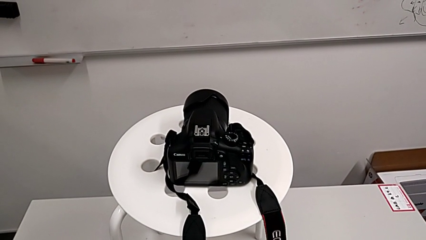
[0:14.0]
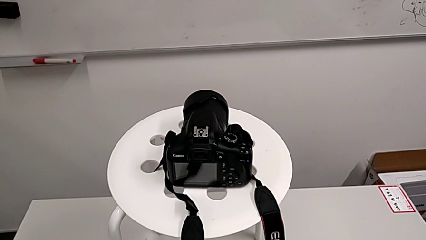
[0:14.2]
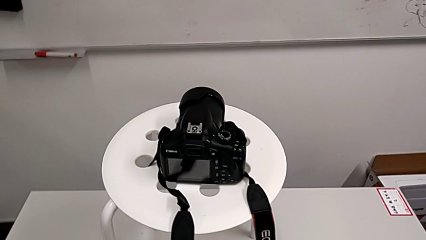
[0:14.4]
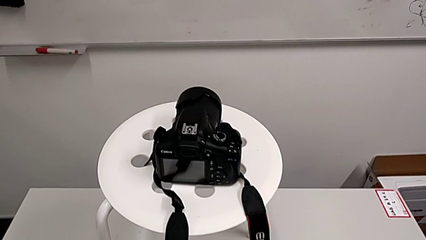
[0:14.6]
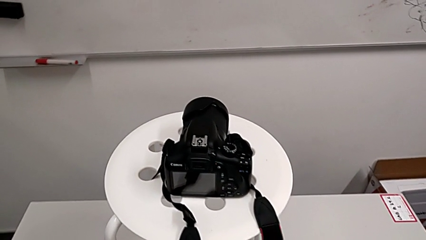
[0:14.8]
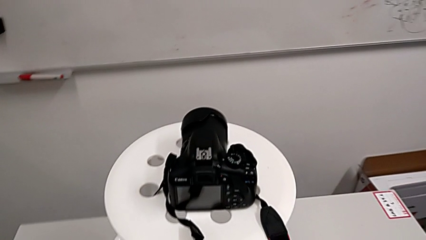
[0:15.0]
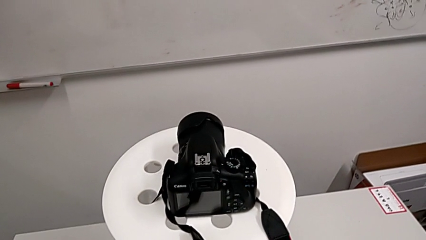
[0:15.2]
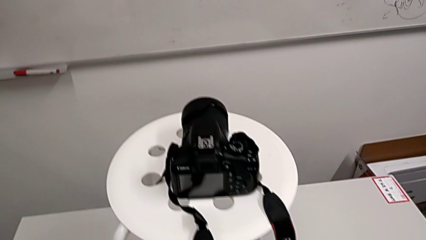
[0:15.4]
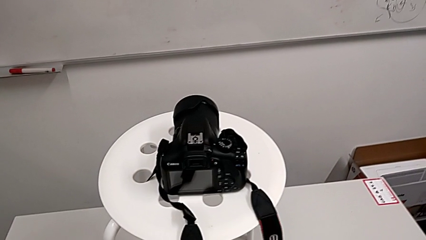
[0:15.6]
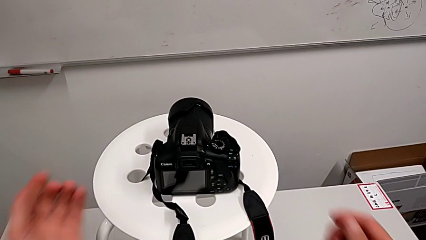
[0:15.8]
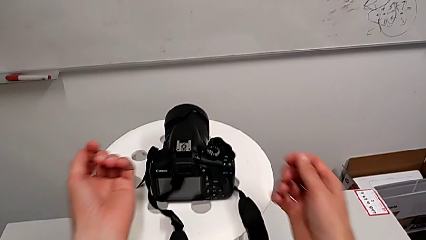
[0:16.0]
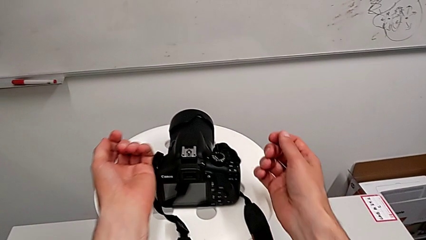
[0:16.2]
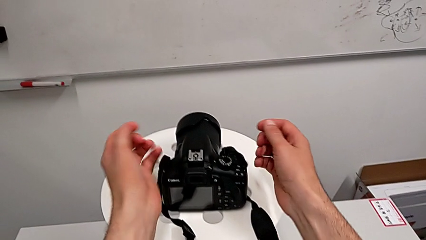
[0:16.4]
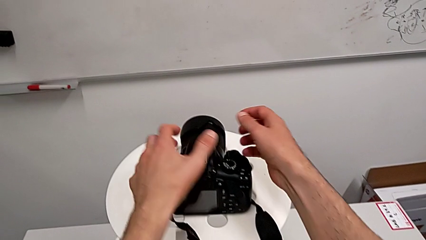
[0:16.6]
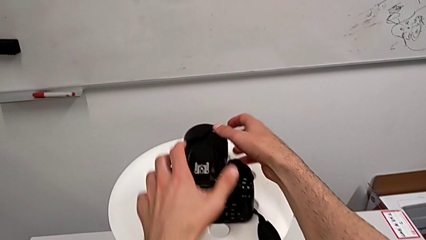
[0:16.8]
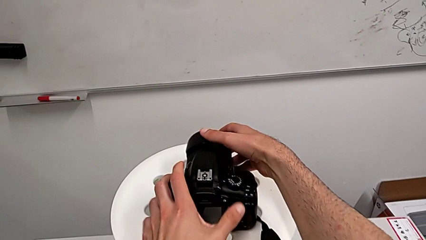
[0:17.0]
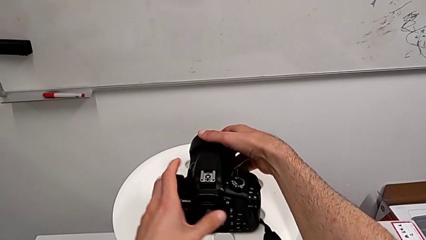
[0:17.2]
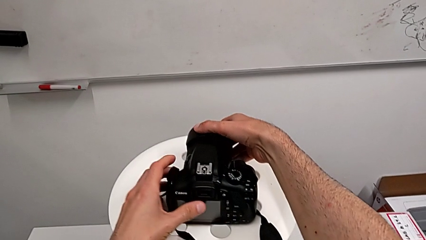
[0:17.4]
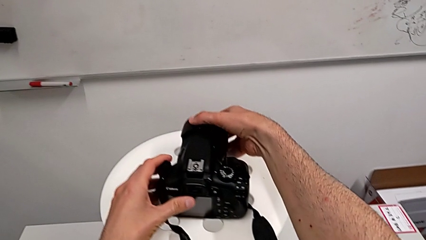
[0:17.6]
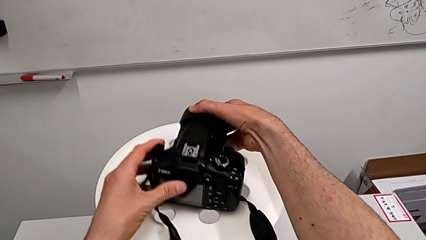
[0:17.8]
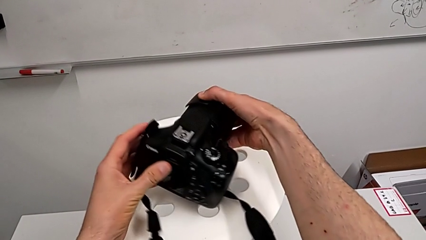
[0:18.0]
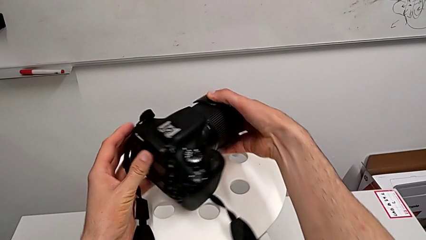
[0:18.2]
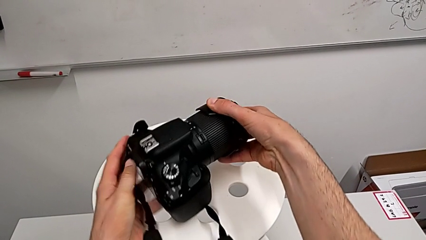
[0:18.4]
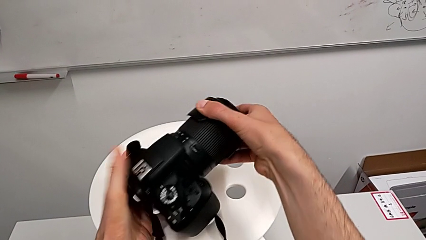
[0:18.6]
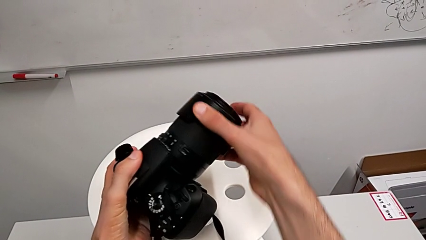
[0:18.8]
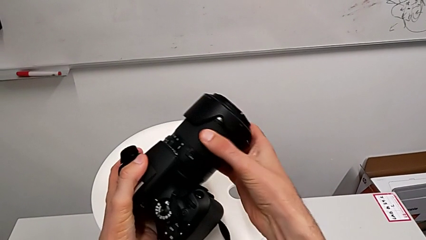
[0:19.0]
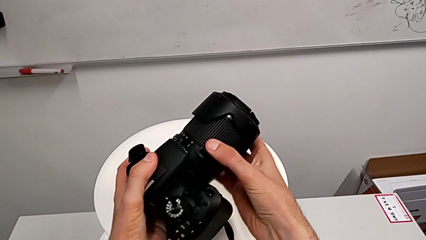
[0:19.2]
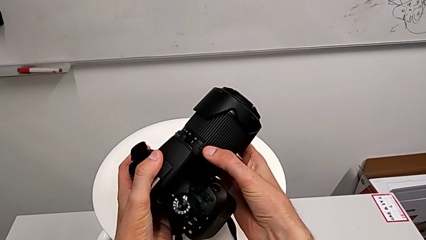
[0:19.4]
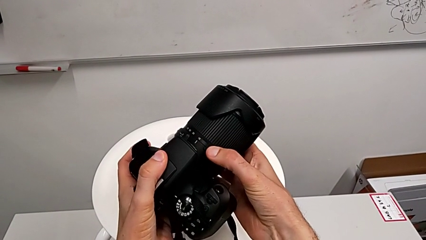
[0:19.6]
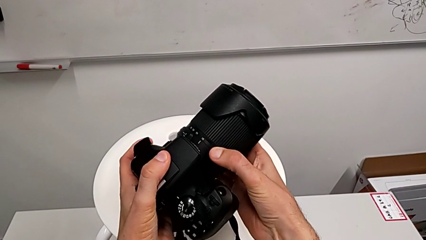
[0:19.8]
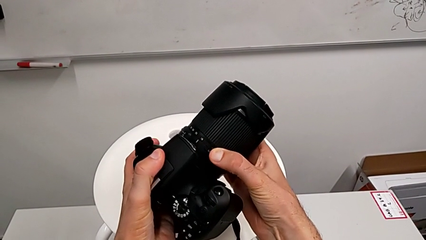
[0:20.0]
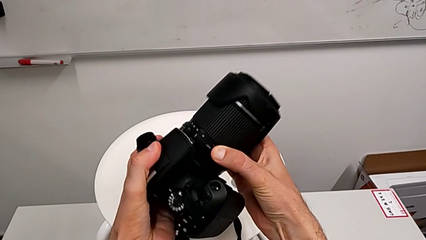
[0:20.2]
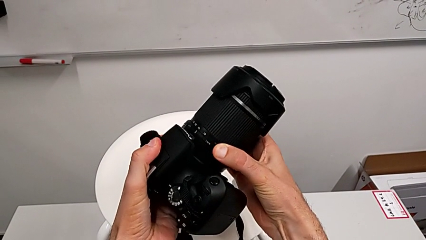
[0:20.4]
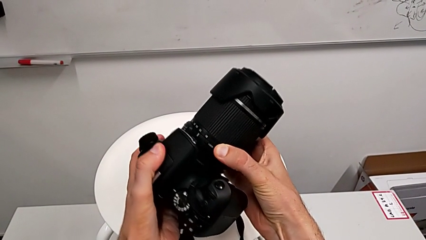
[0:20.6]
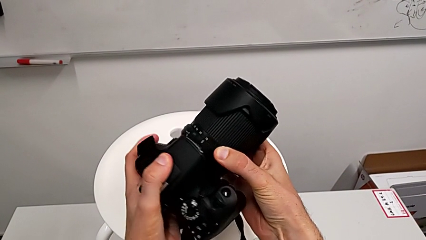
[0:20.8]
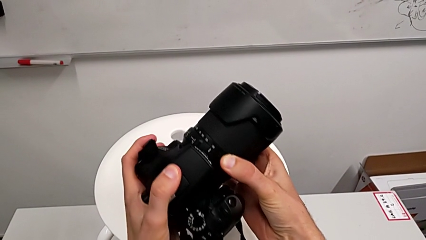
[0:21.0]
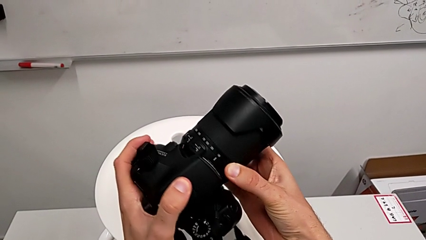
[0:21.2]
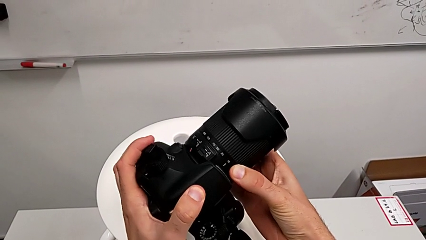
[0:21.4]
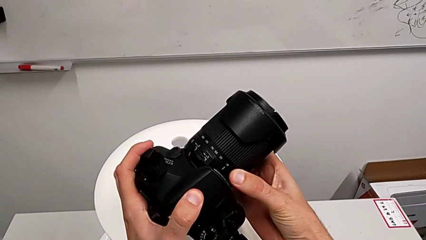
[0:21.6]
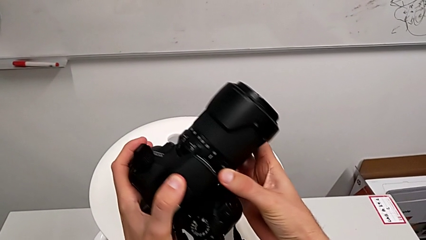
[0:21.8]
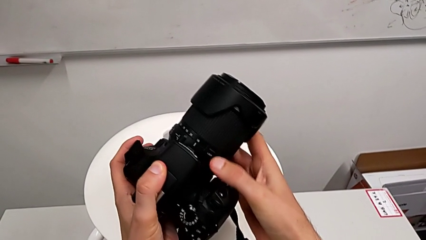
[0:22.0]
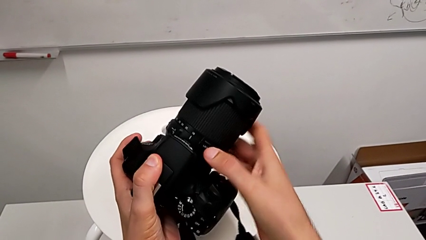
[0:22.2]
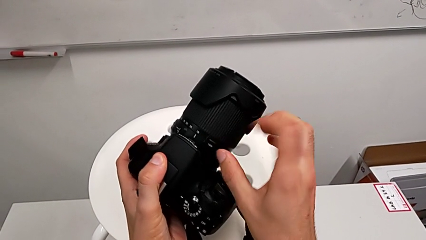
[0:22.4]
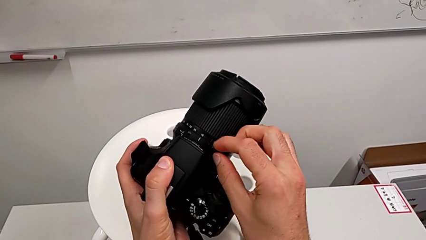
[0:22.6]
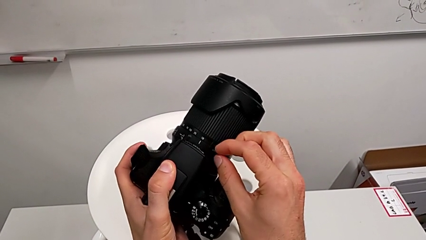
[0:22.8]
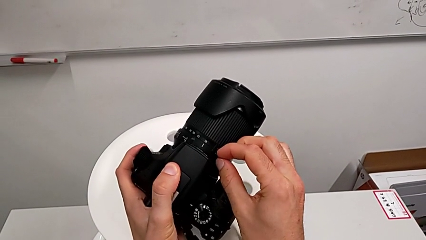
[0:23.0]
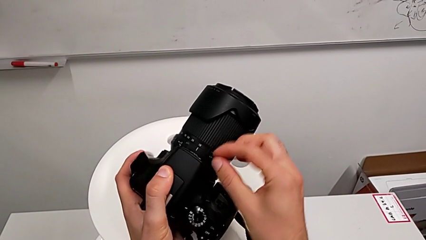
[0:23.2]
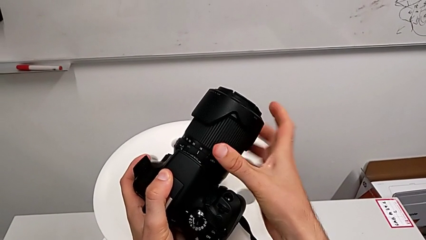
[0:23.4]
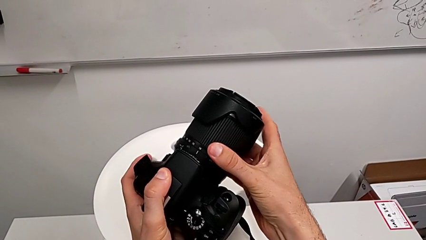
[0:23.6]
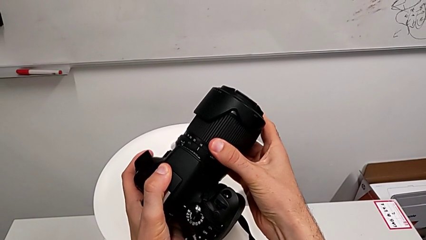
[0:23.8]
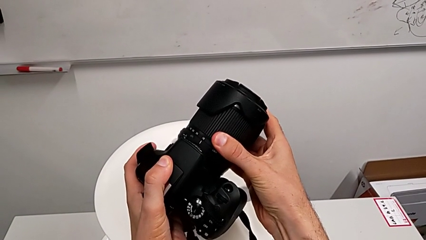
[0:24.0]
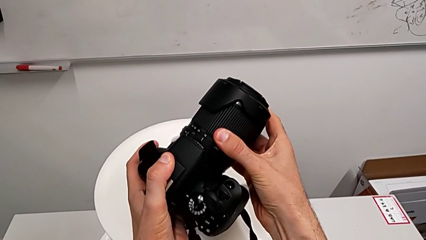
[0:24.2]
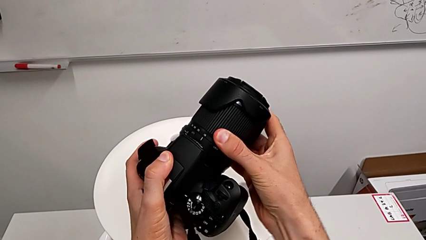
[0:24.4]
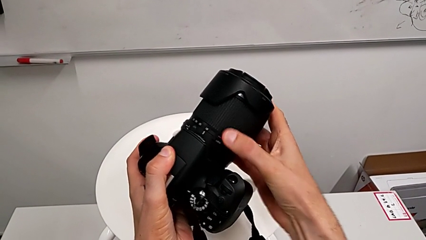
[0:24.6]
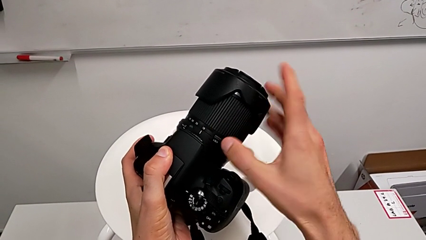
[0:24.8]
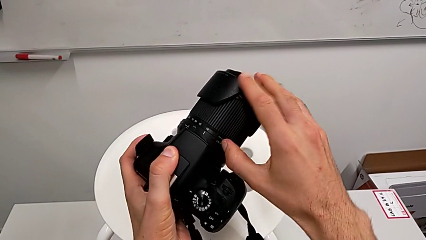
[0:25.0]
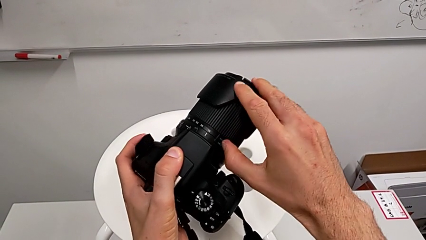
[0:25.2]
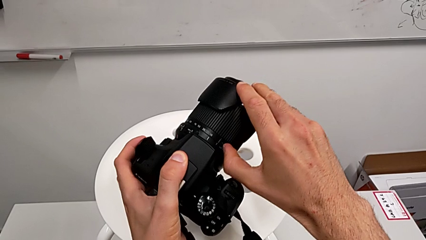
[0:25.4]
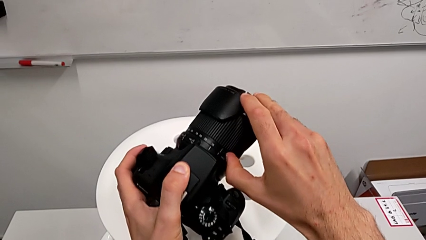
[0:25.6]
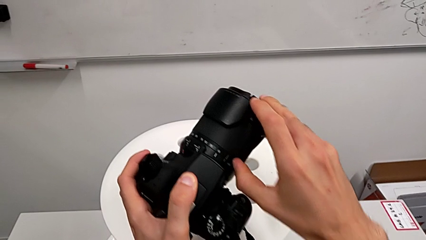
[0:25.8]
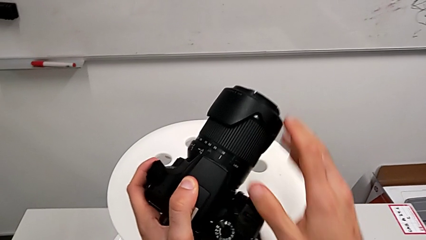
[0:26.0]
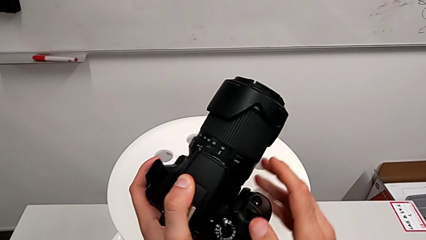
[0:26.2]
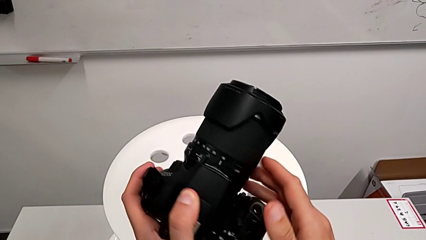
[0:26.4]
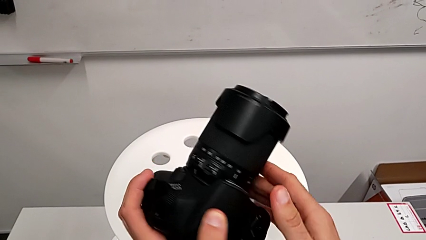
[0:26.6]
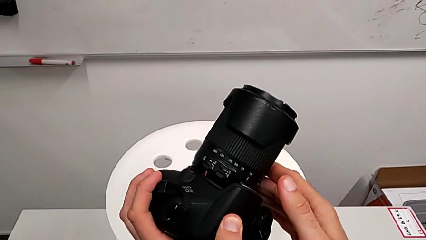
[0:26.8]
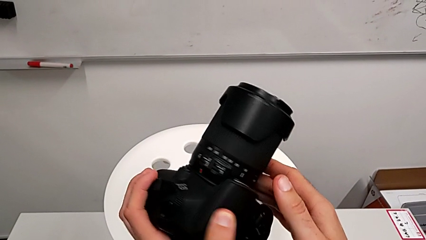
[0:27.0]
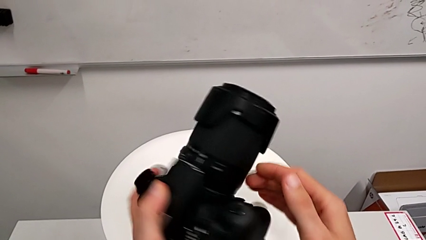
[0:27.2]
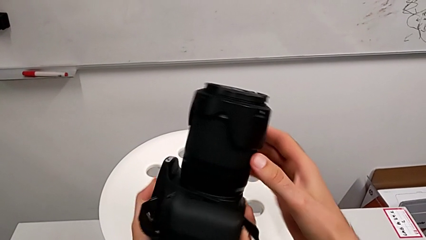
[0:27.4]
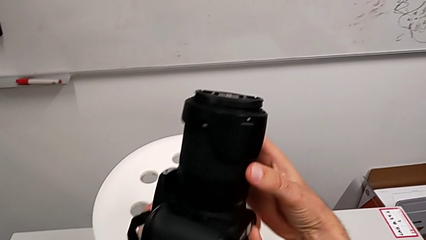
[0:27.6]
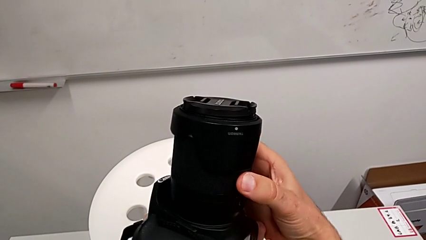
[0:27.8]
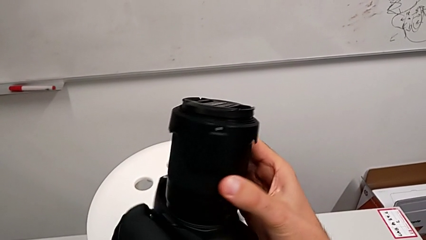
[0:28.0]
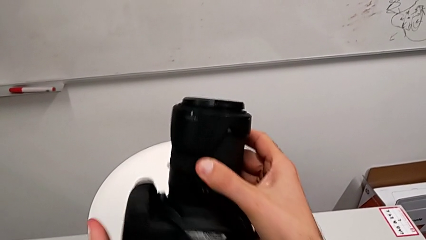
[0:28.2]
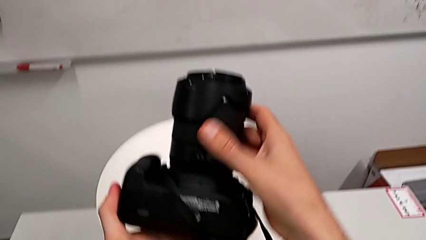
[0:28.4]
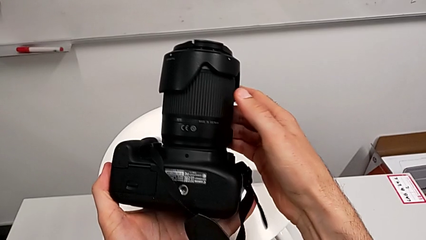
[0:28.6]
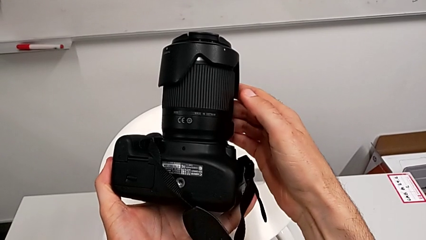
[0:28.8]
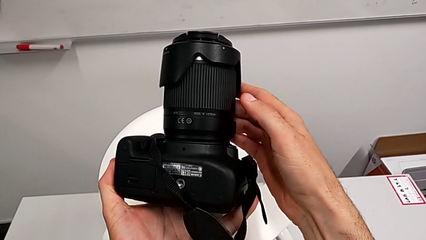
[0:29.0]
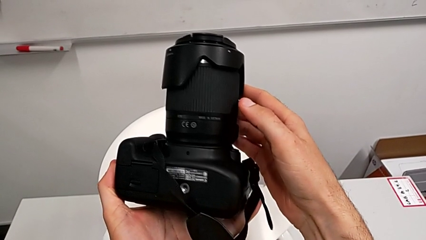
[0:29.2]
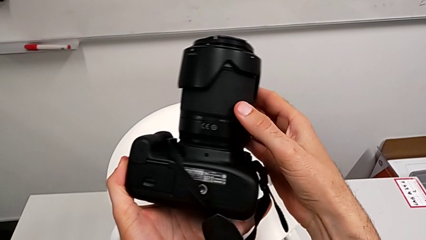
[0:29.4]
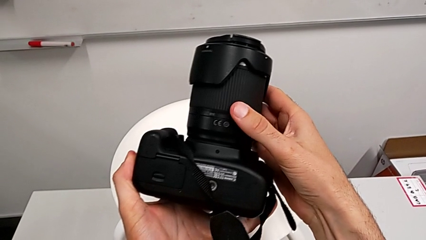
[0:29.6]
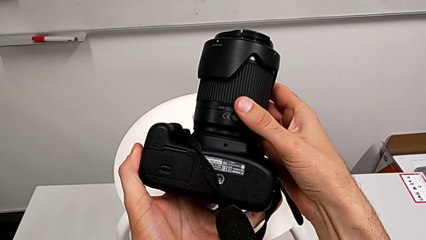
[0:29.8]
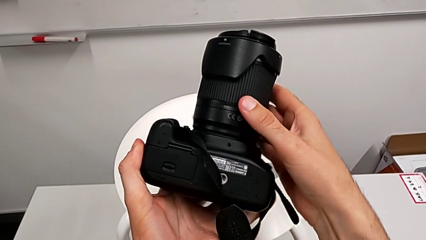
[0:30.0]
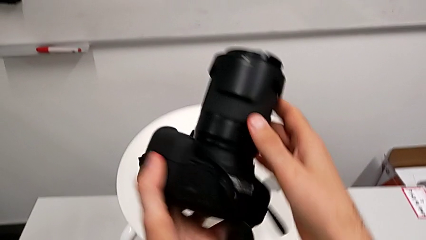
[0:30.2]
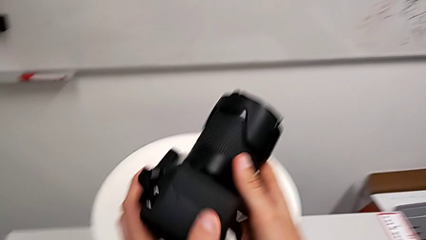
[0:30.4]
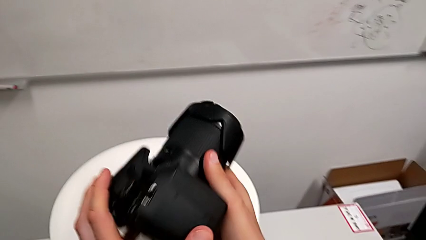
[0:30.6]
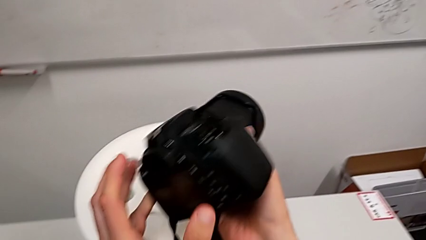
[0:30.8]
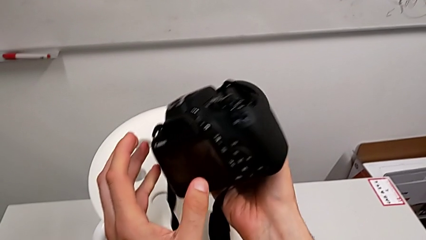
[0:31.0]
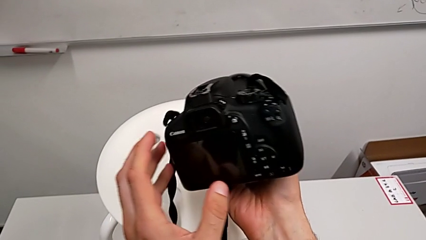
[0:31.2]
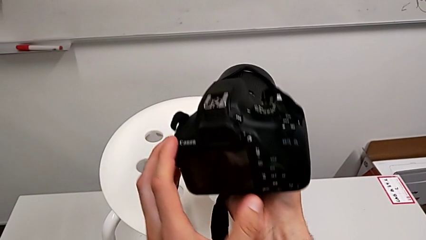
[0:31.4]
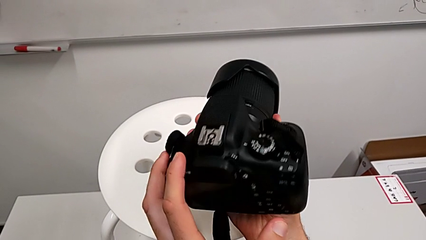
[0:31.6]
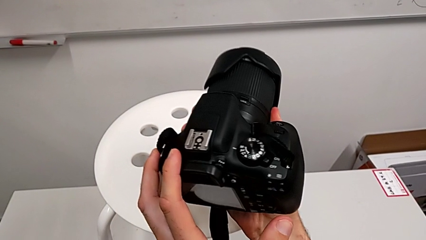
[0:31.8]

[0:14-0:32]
The camera wearer is detaching the lens. They grab the DSLR and rotate it twice.
